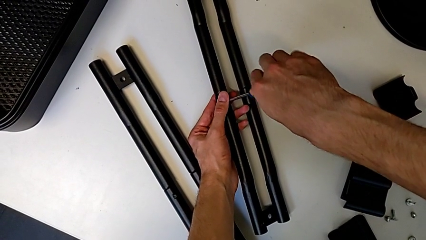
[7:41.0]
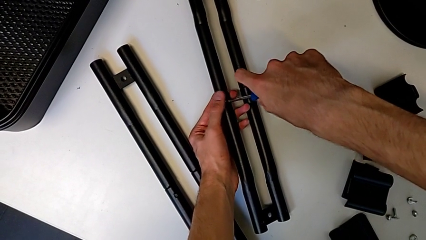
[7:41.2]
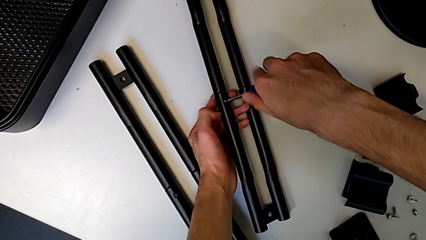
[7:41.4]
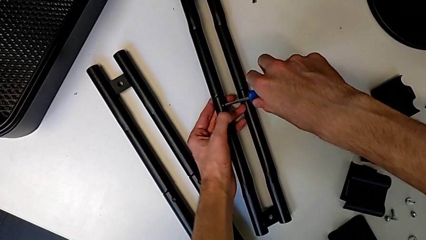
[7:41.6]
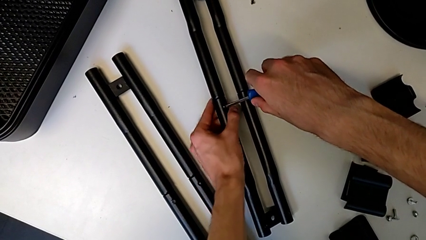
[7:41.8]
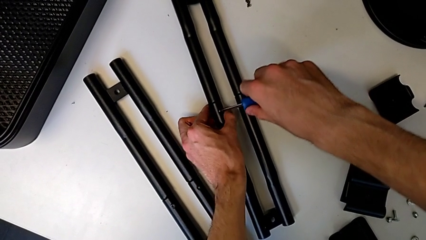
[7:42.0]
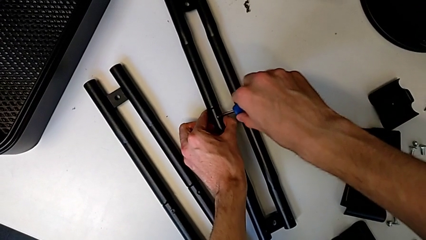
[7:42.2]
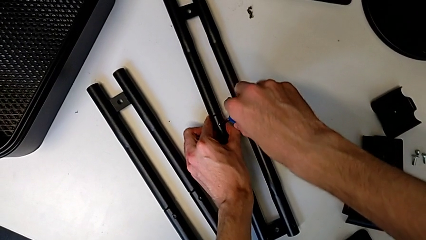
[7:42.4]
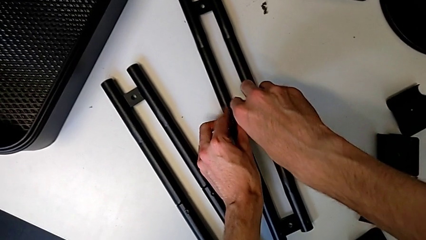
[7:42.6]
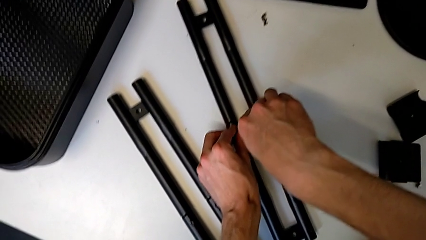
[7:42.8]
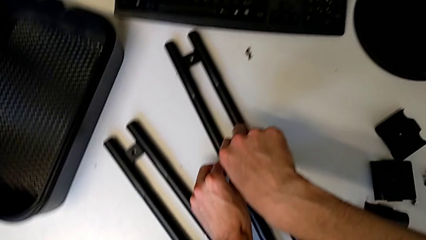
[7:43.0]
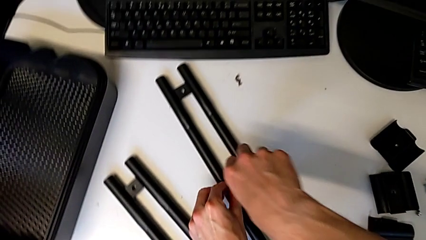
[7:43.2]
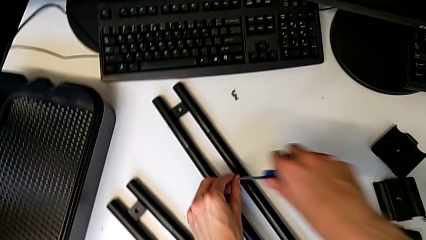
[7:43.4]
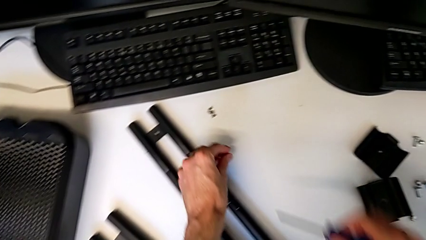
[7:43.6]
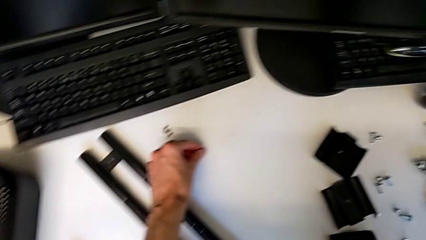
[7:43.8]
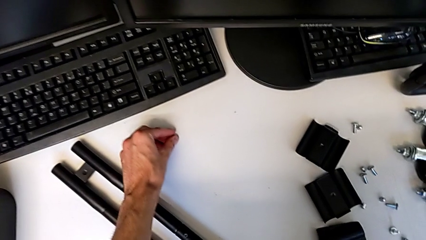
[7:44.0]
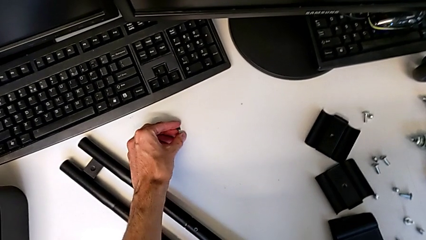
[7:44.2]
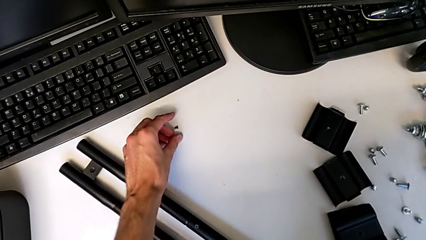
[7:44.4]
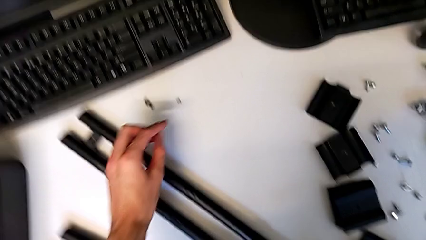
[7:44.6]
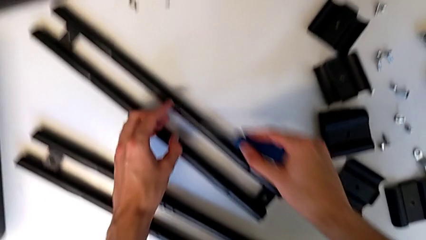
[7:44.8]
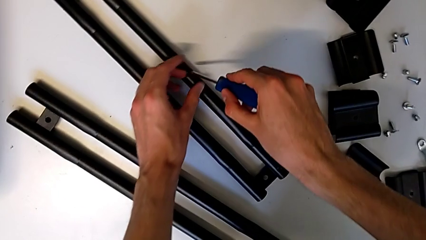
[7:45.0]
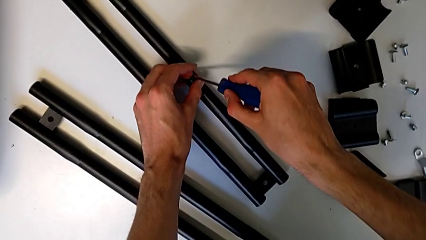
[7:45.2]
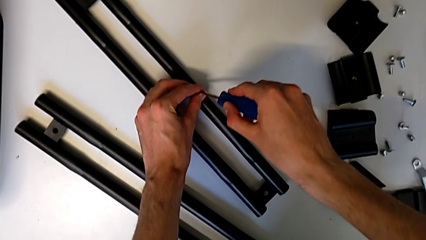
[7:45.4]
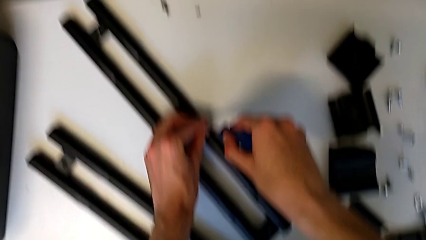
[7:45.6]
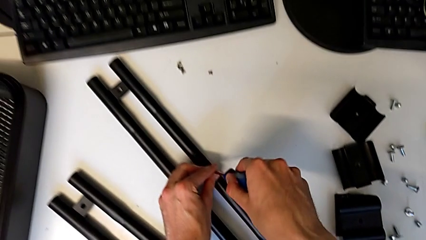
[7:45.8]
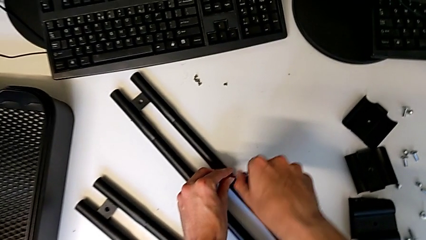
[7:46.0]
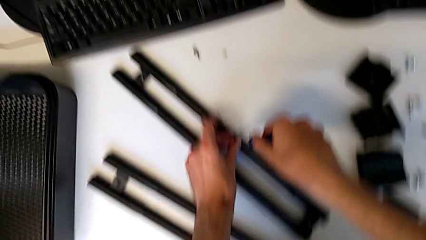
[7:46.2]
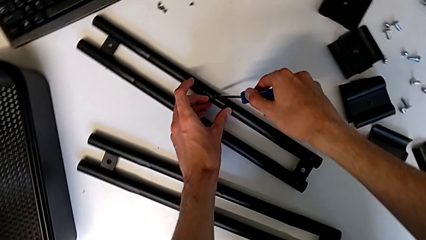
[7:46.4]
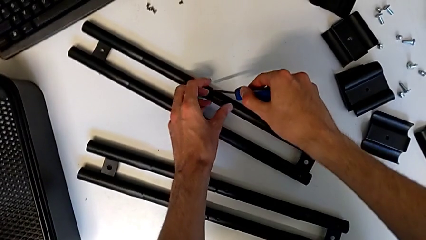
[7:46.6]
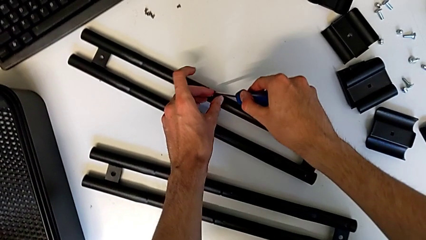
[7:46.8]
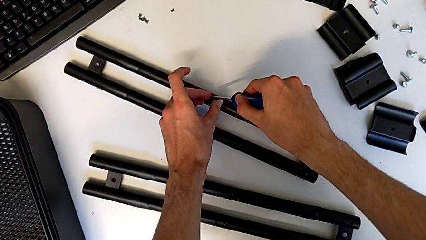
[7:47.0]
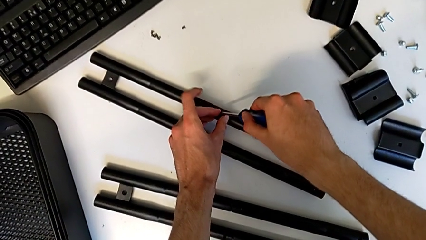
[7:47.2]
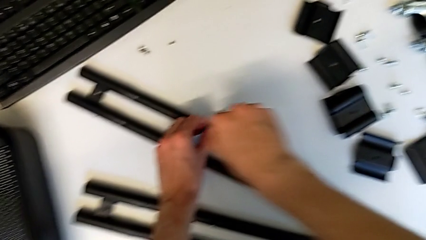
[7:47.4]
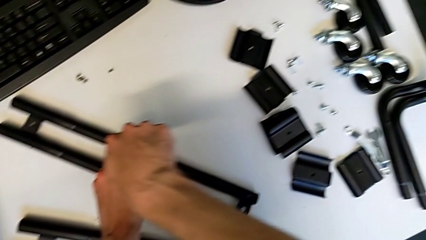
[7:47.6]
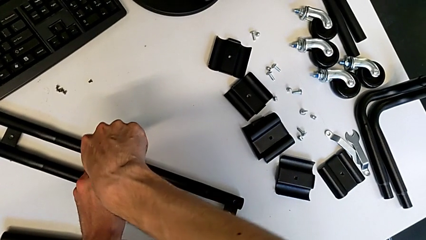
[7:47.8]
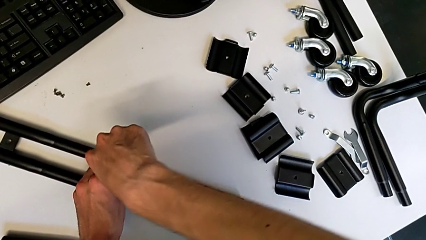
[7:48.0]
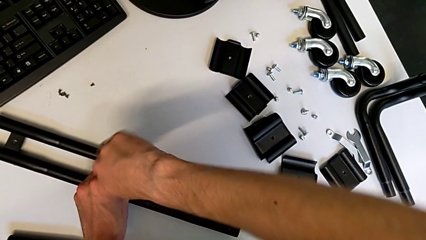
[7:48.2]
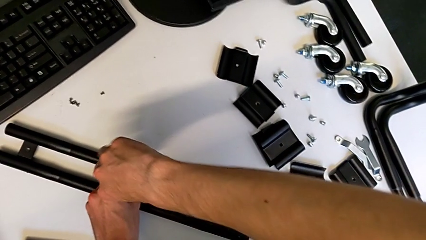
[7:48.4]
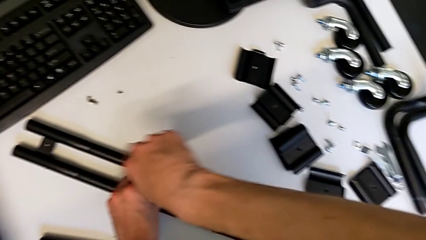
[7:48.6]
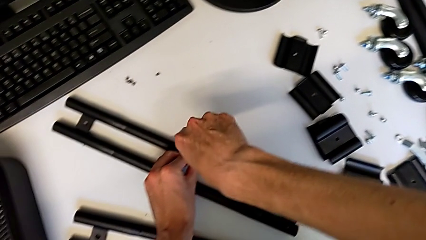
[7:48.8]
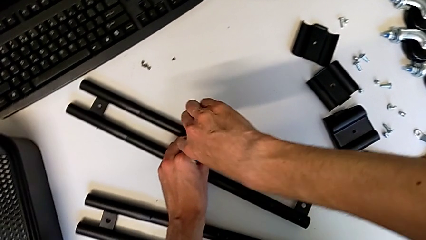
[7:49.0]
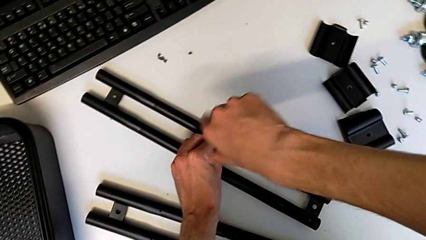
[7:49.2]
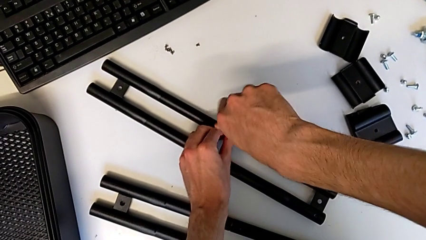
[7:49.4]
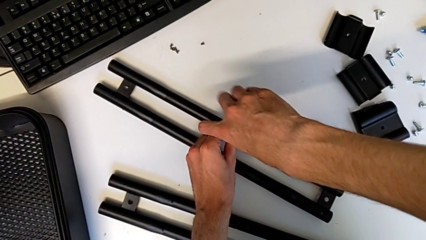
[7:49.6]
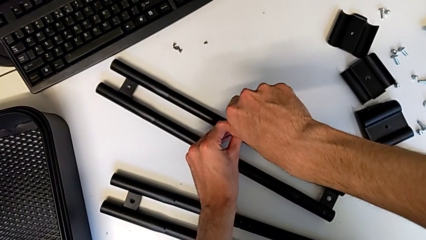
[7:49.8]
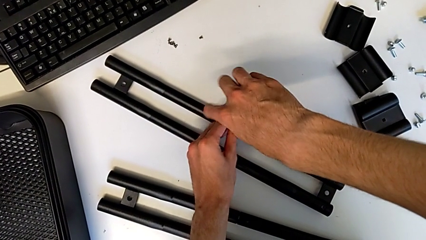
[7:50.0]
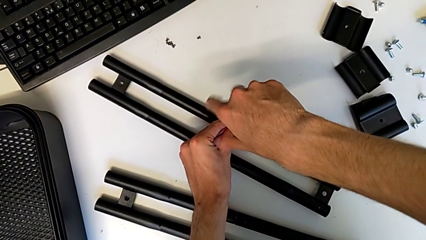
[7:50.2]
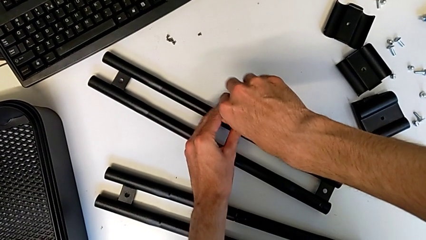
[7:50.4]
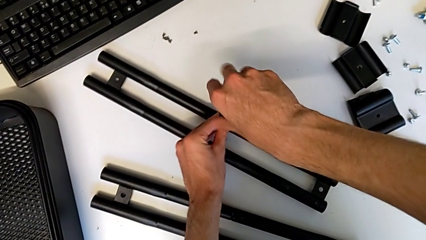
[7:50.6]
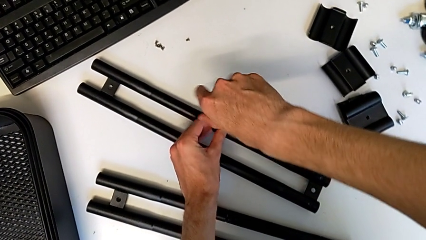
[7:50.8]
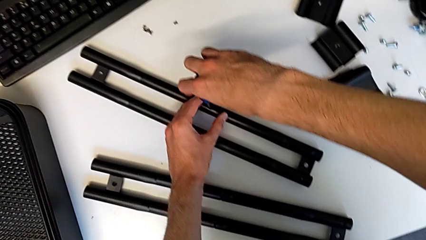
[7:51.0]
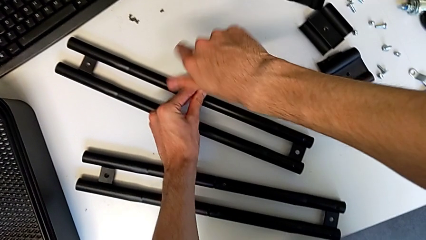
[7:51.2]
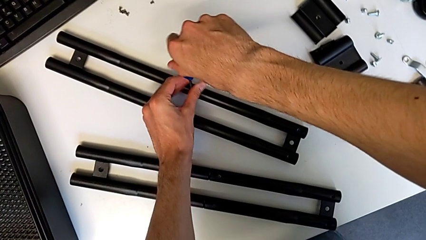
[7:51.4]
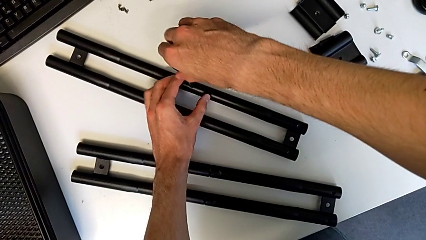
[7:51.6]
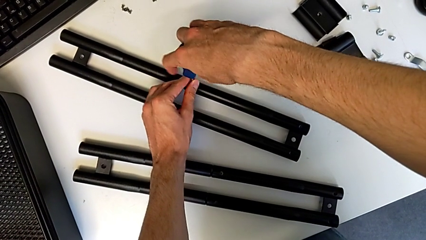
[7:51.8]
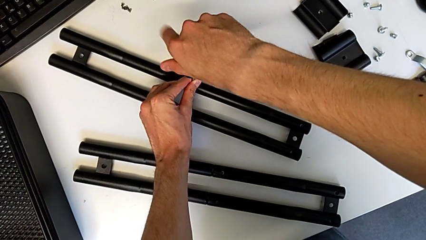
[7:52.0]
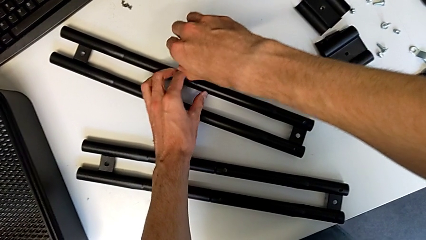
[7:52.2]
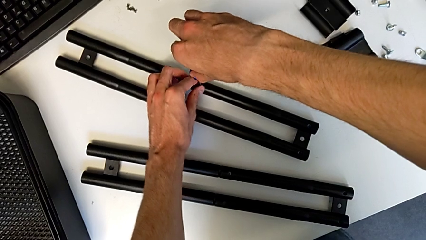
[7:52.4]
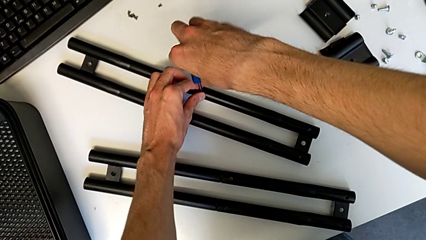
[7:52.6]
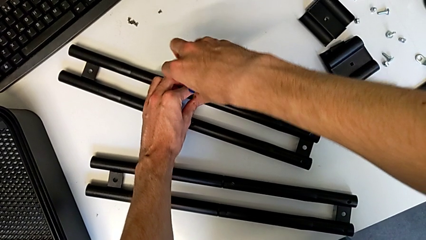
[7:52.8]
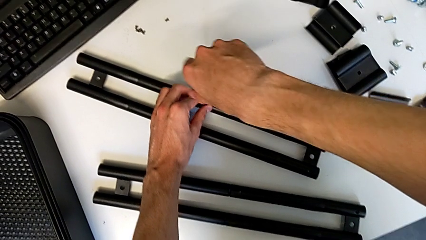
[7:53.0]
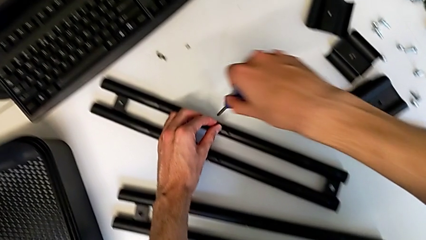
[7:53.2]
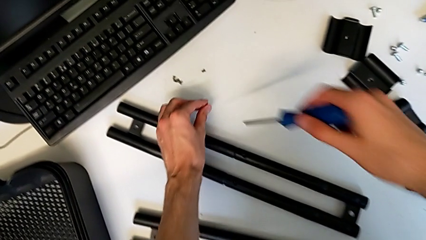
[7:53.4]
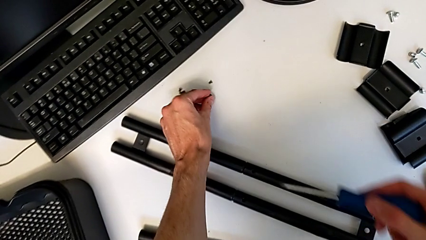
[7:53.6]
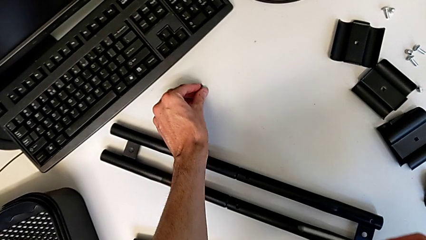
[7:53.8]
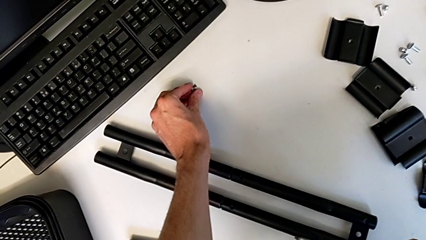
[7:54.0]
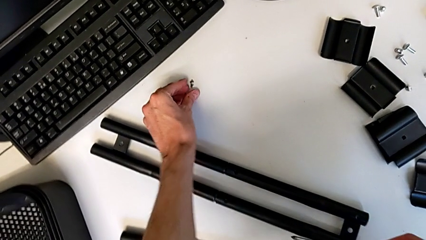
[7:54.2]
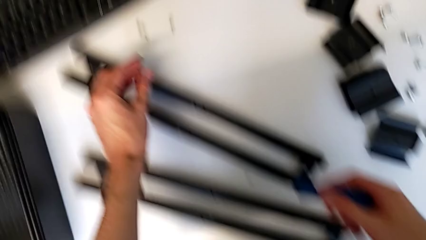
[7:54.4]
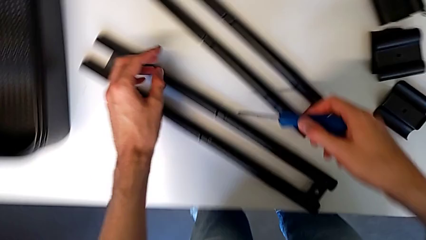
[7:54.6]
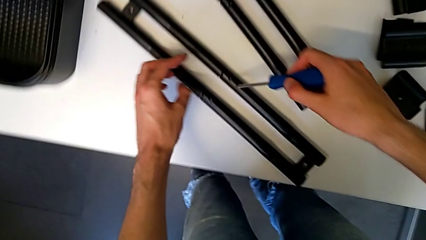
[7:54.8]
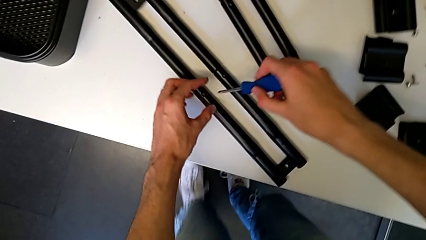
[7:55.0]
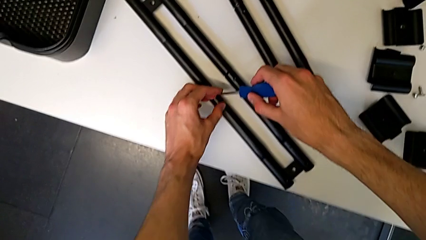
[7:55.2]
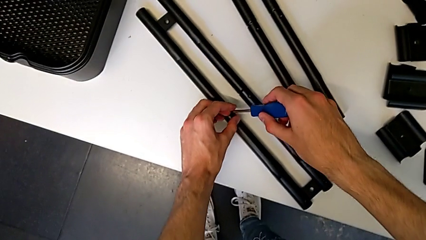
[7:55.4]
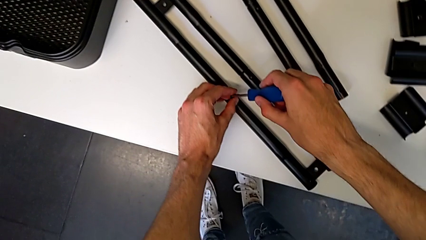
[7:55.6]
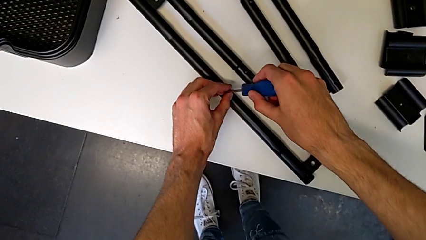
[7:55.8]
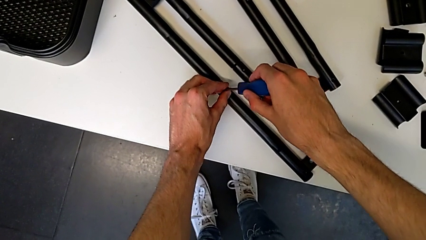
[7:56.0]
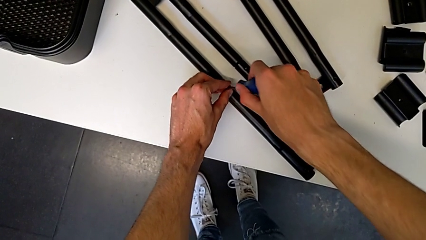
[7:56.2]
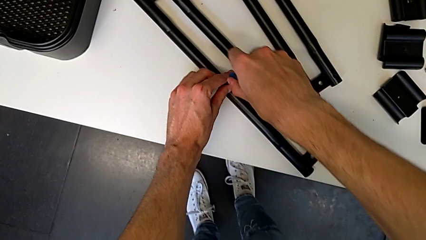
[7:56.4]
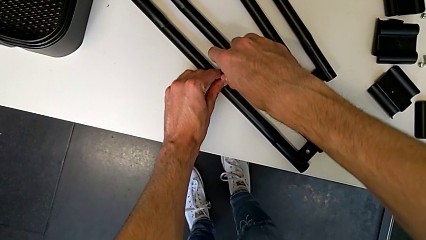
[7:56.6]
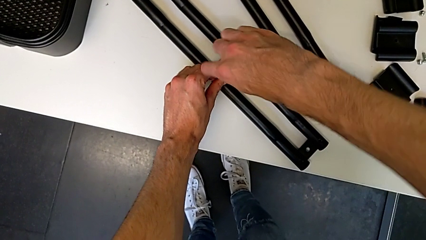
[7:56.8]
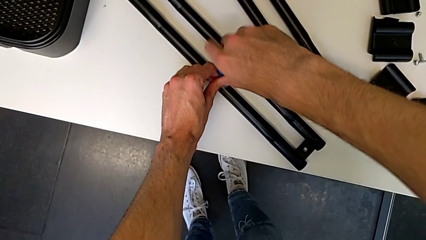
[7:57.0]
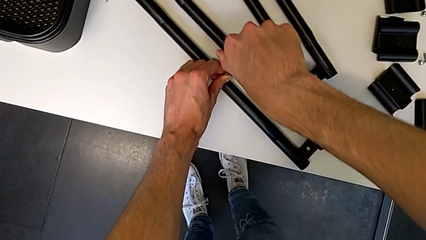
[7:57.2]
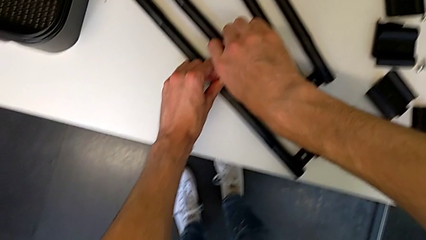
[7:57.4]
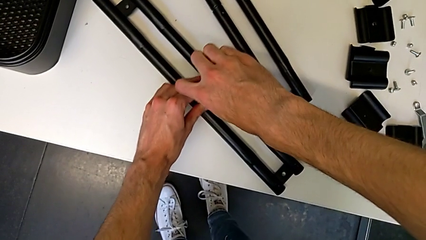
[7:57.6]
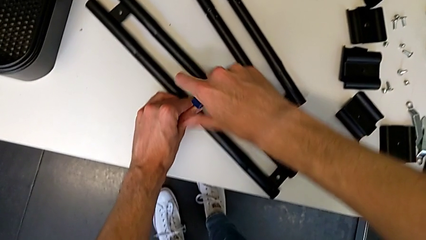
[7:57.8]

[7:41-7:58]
The camera wearer is disassembling the screws on the right sidebar. They withdraw the screwdriver with the right hand, disassemble the screw with the left hand, place it, insert the screwdriver and unscrew the screw. They withdraw the screwdriver with the right hand, disassemble the screw with the left hand, place it, insert the screwdriver and begin to unscrew the screw.
